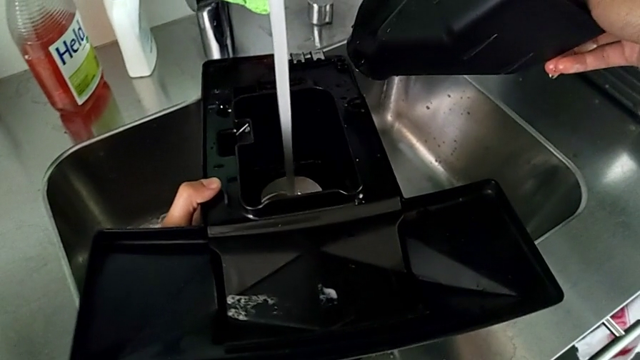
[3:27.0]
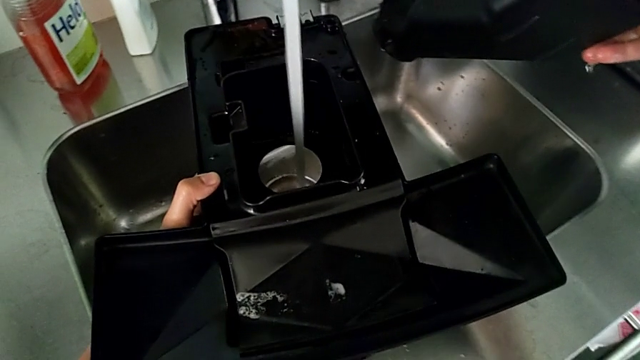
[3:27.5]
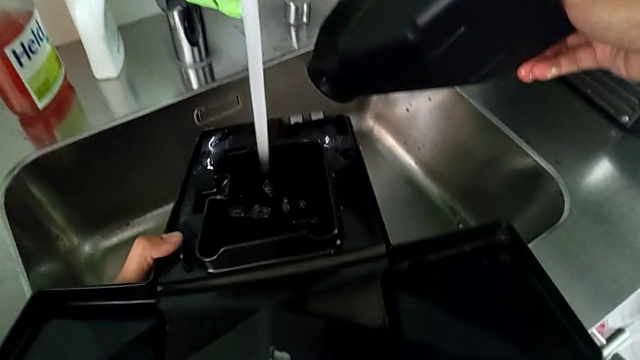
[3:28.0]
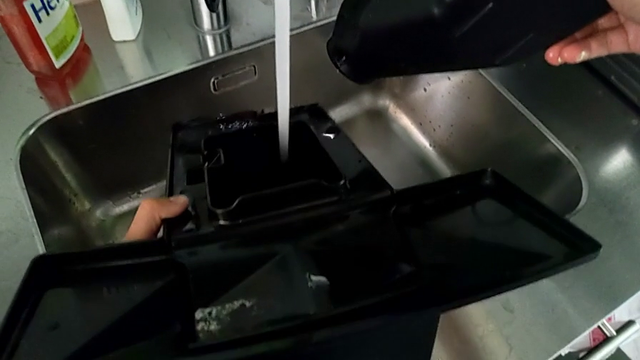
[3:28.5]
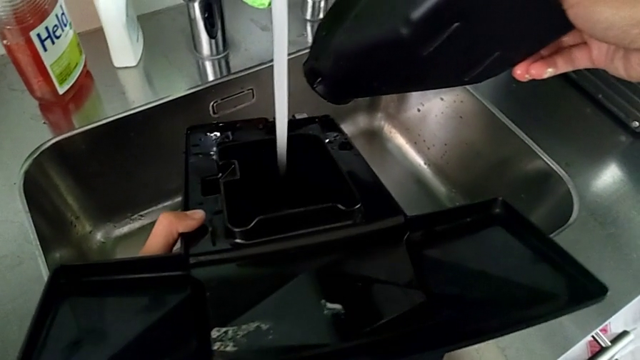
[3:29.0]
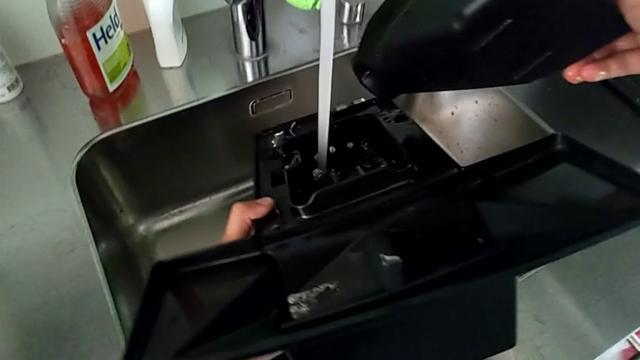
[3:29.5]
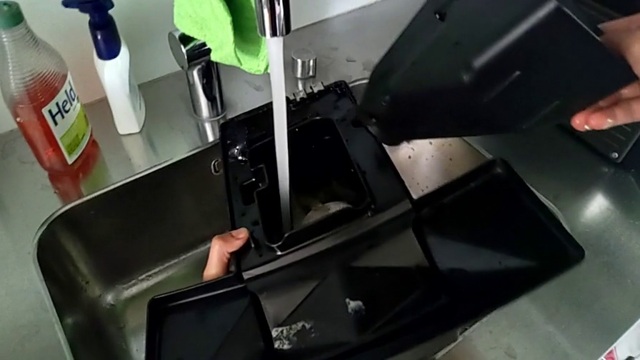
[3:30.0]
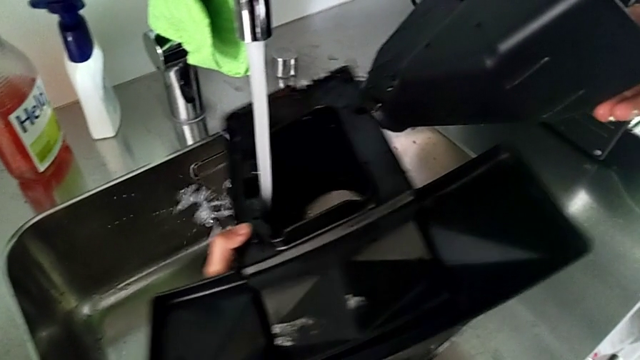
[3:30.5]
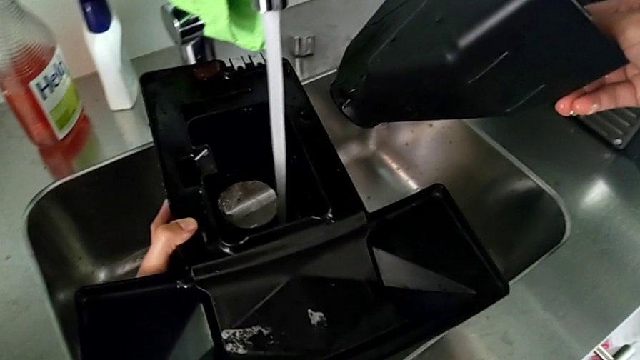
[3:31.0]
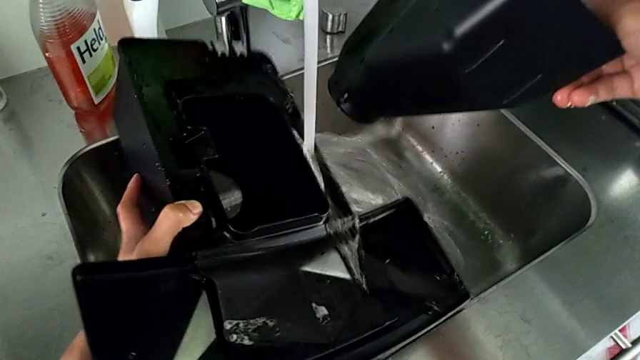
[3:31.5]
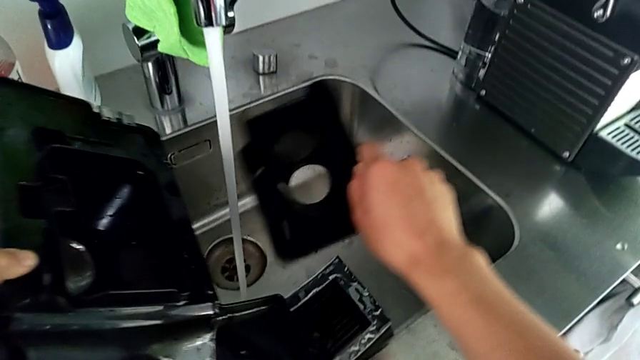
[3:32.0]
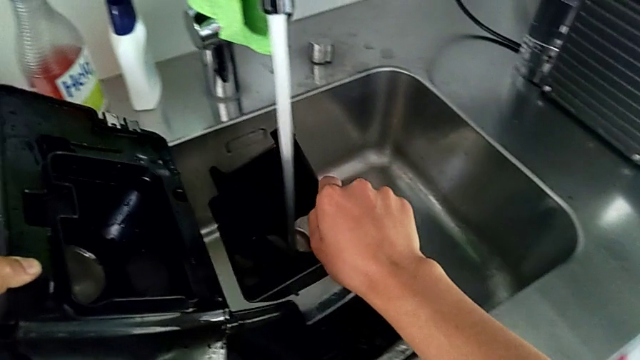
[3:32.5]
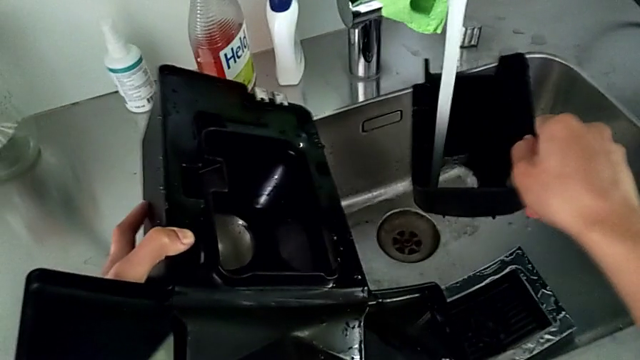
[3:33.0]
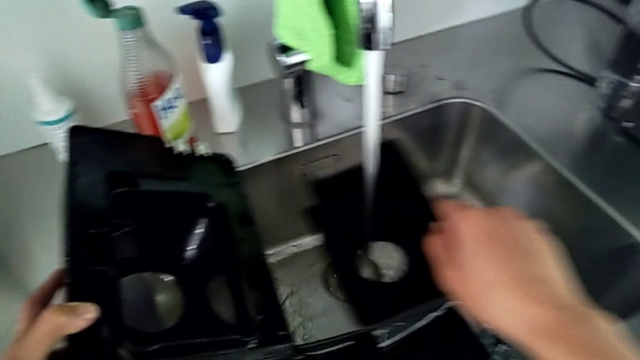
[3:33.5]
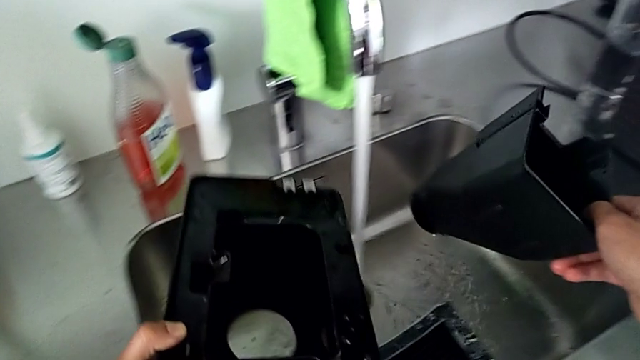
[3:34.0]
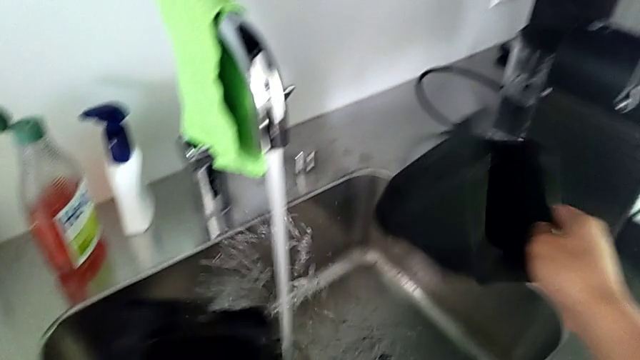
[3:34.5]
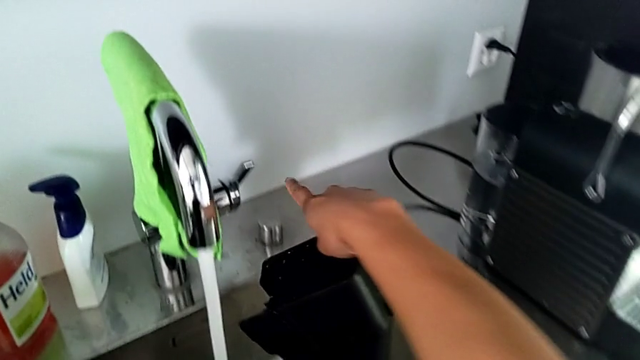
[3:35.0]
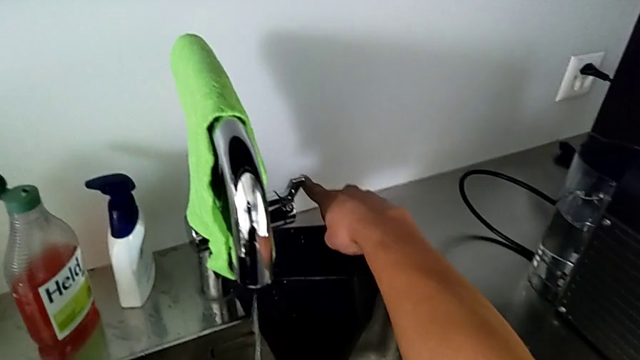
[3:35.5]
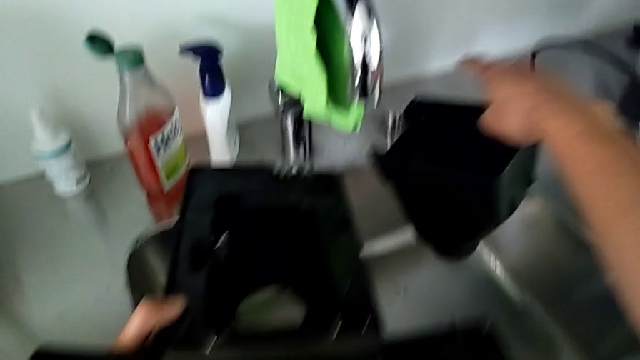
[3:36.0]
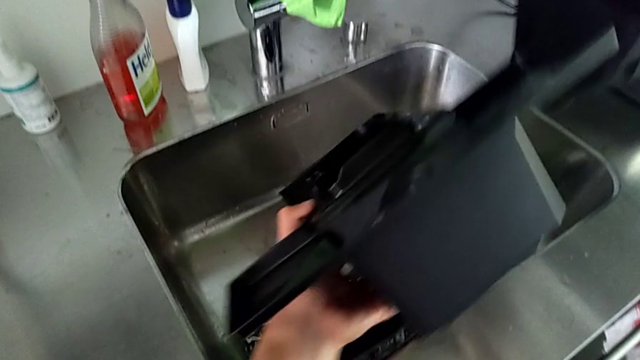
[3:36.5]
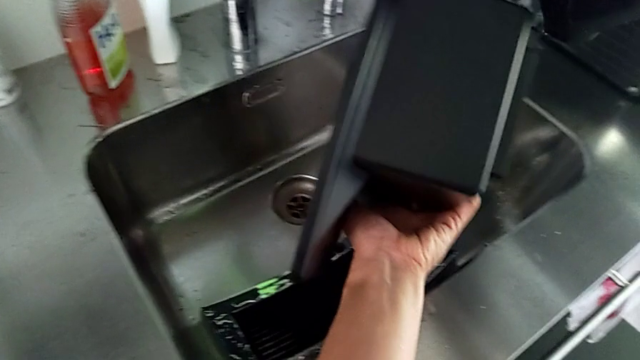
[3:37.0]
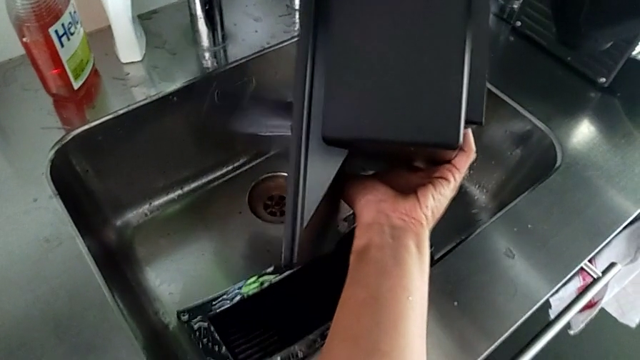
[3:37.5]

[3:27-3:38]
The camera wearer is draining the drip tray into the sink. They clean the bottom drip tray, clean the black drip tray and close the front faucet.

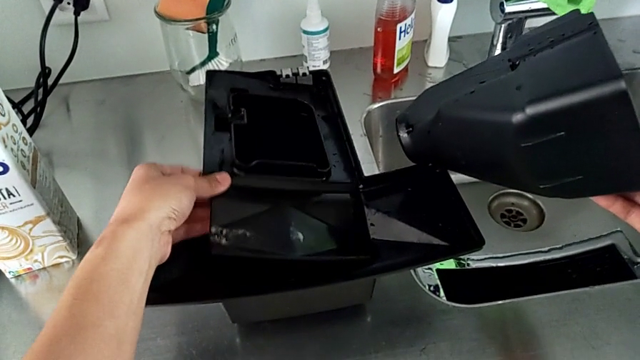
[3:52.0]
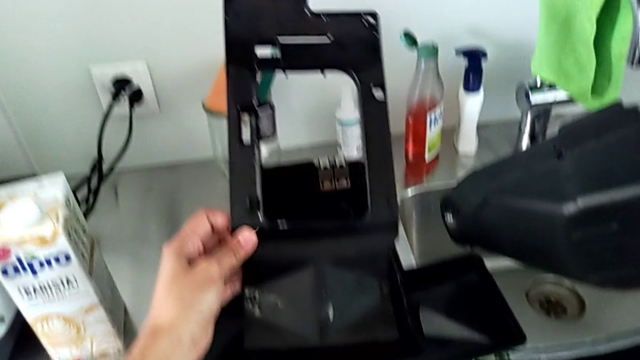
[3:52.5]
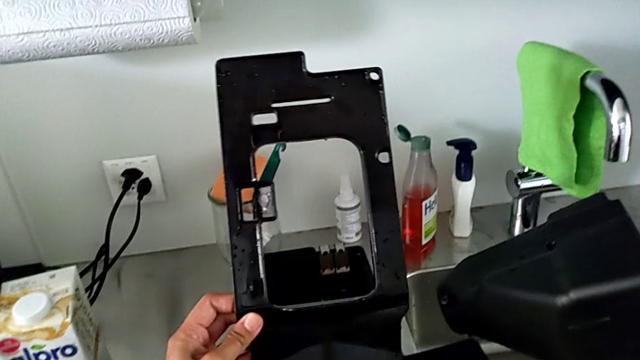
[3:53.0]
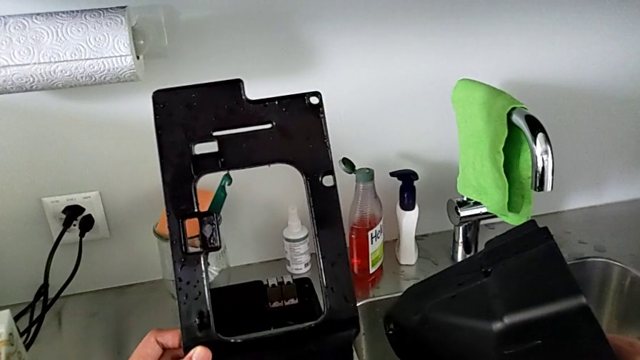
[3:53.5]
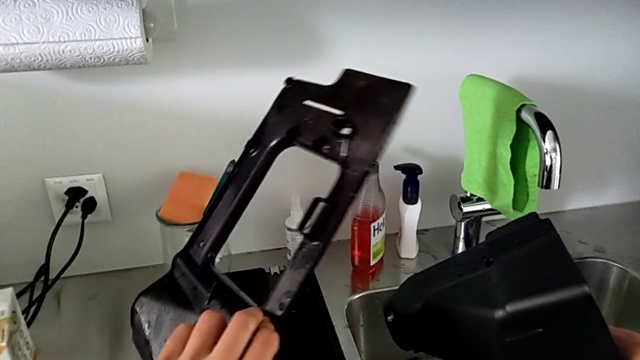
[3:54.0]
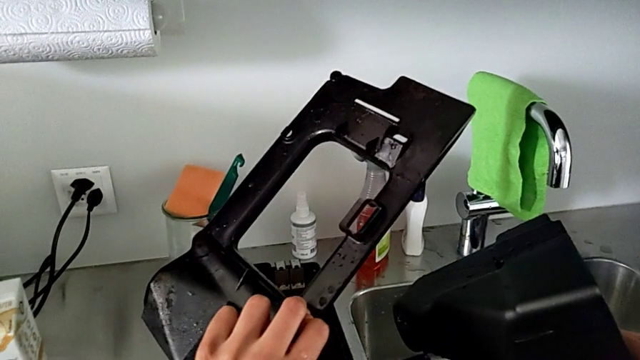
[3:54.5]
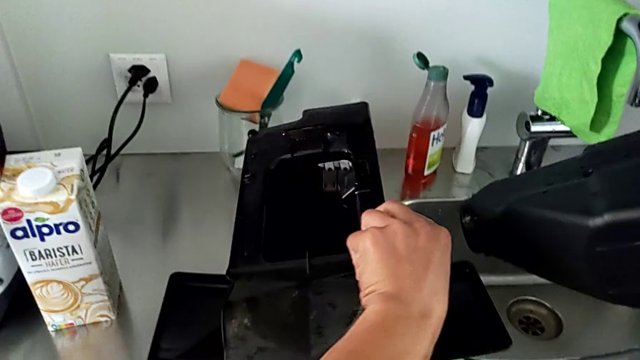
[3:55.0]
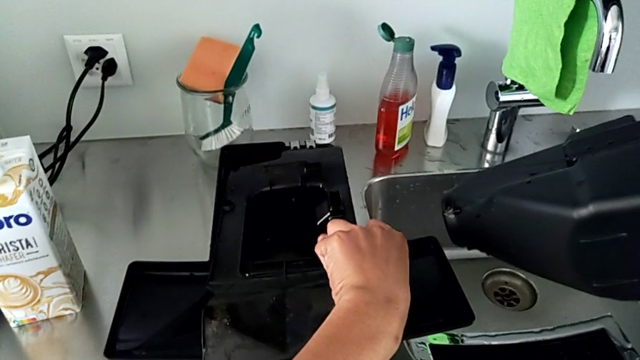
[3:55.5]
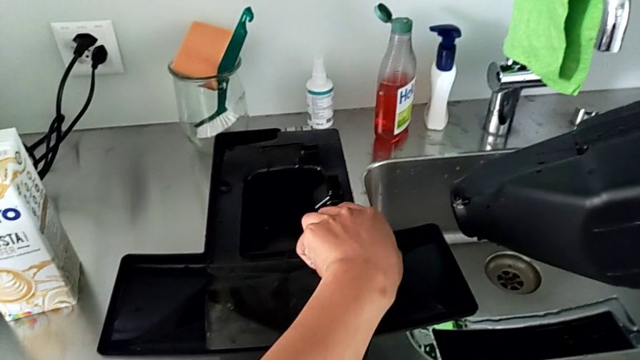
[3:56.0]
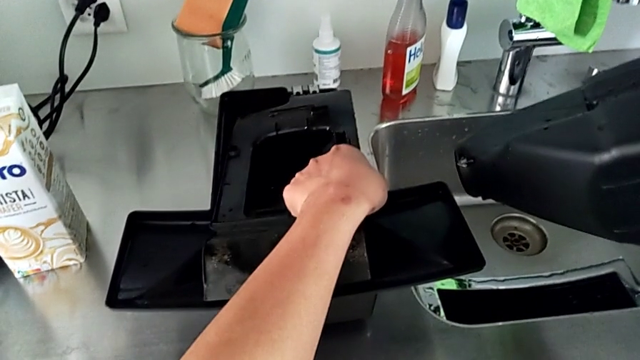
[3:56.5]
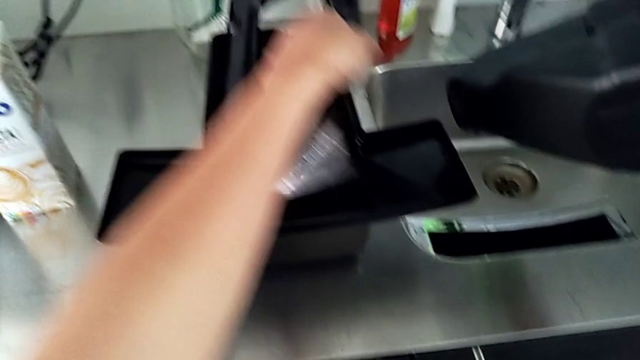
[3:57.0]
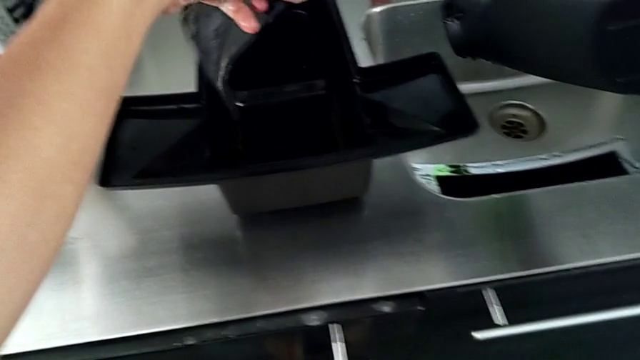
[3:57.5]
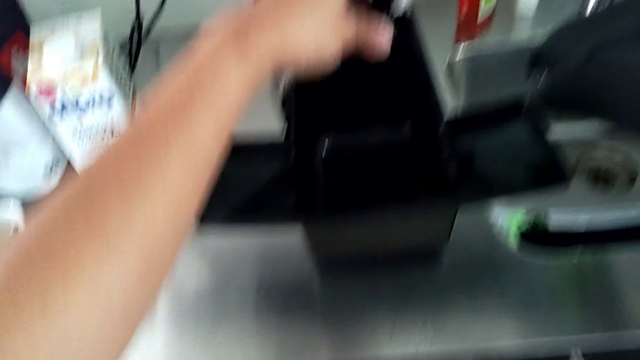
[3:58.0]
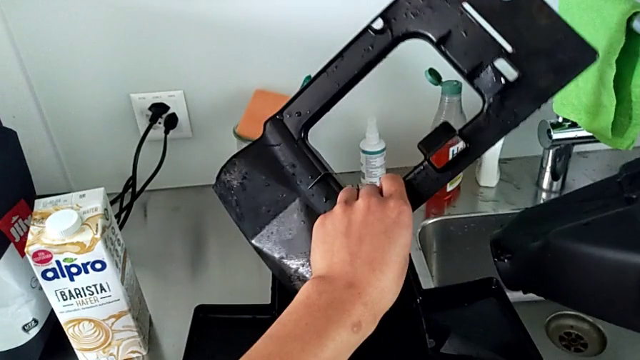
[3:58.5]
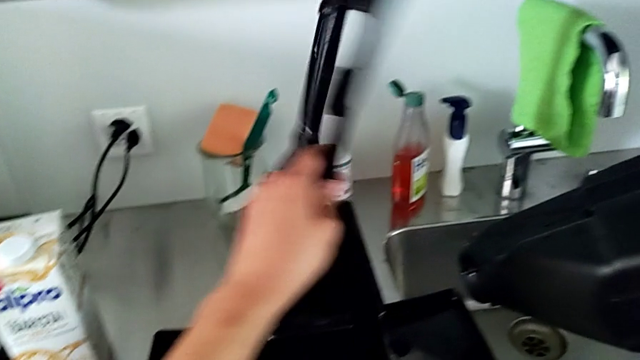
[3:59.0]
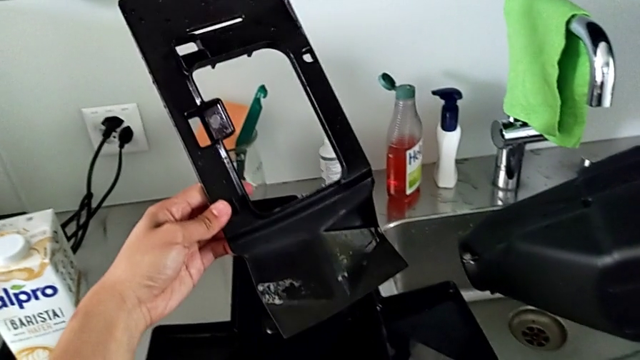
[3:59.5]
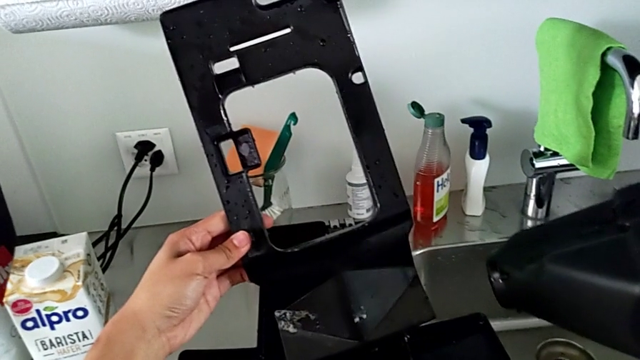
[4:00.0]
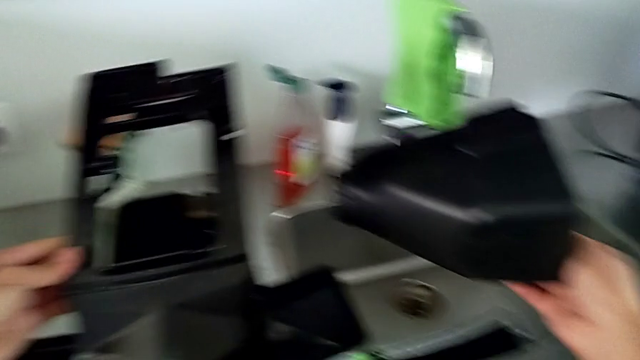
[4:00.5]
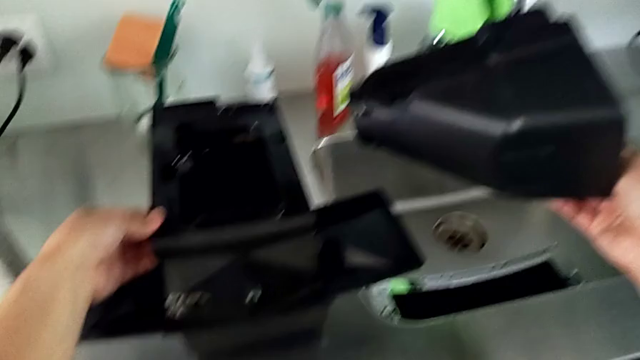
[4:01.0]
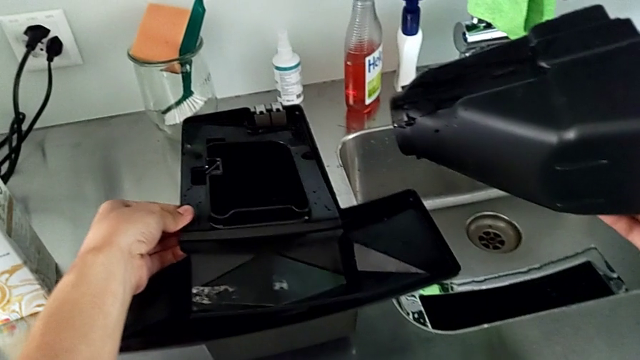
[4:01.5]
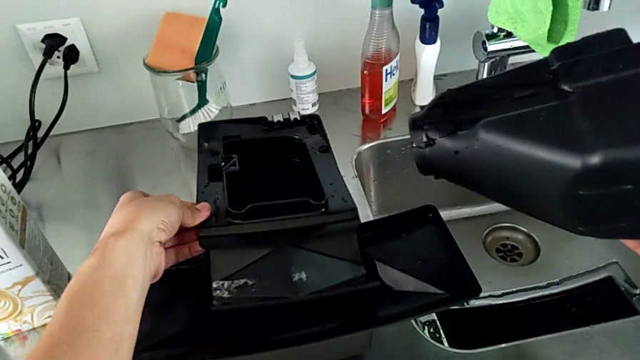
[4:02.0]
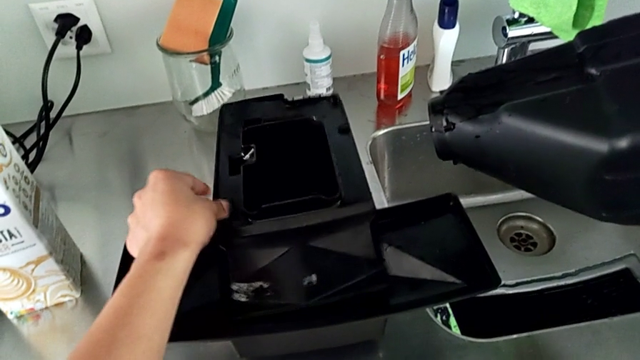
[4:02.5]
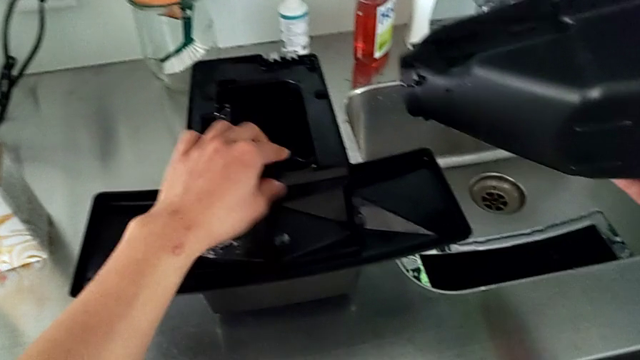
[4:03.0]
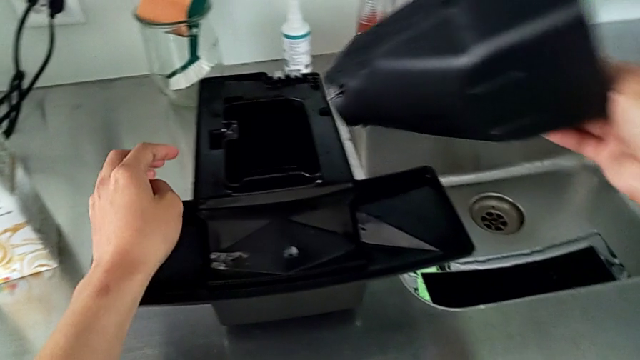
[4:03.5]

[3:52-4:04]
The camera wearer is assembling the drip tray cover. They withdraw the middle drip tray, wrongly flip it, putting it upside down, lift it, flip it and assemble it.
